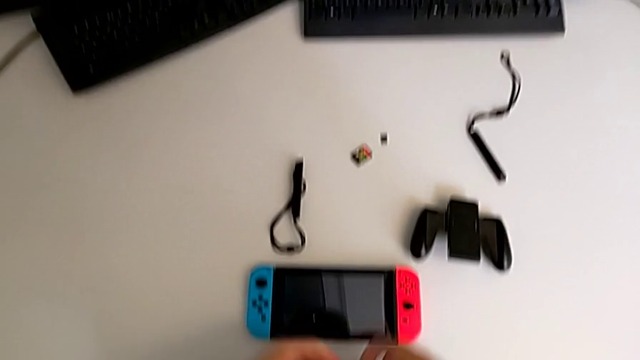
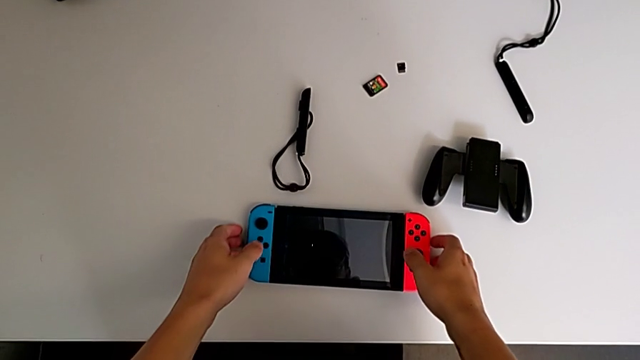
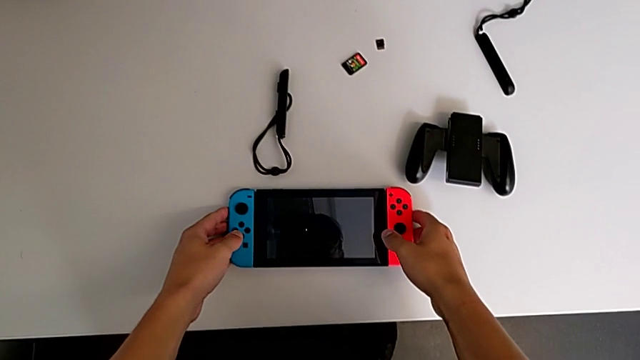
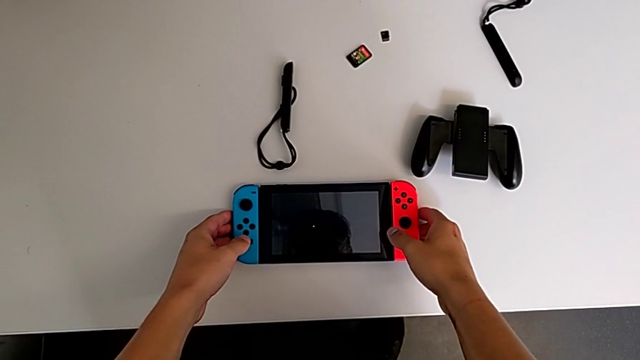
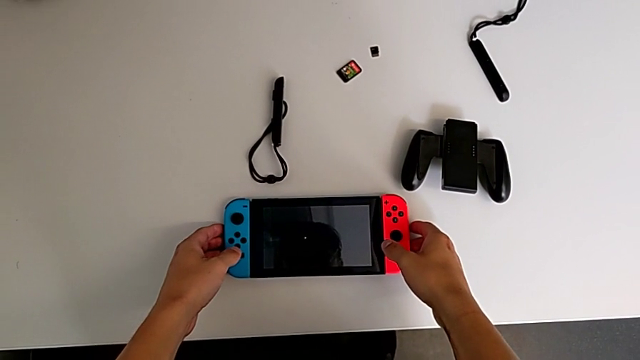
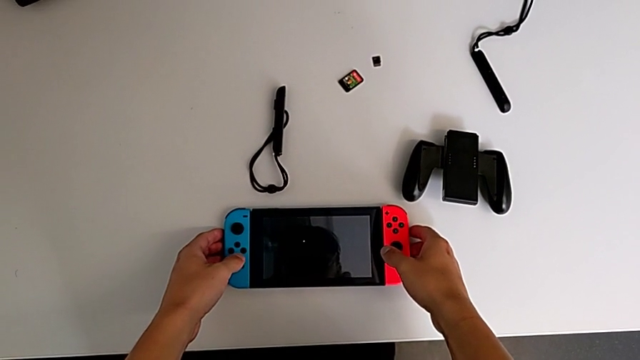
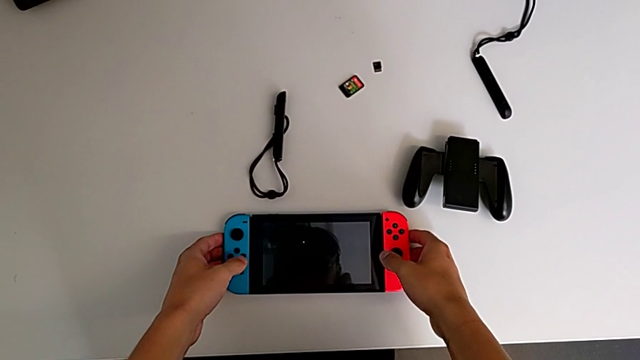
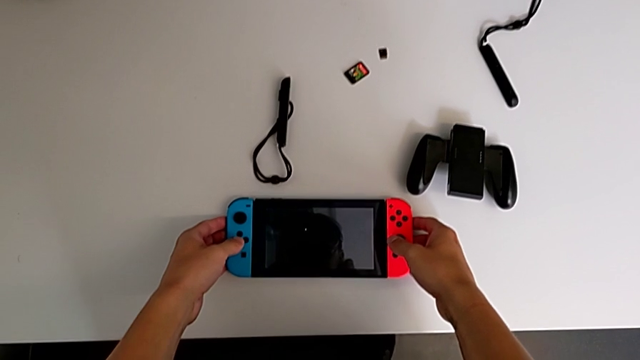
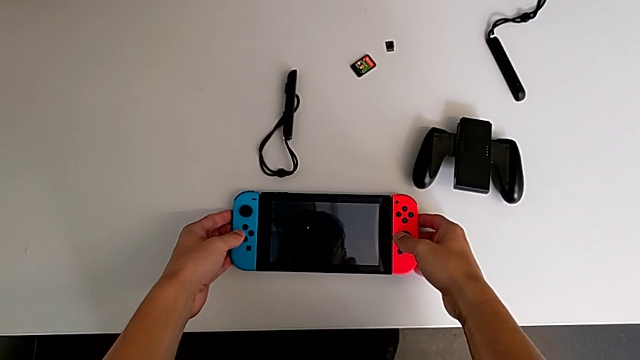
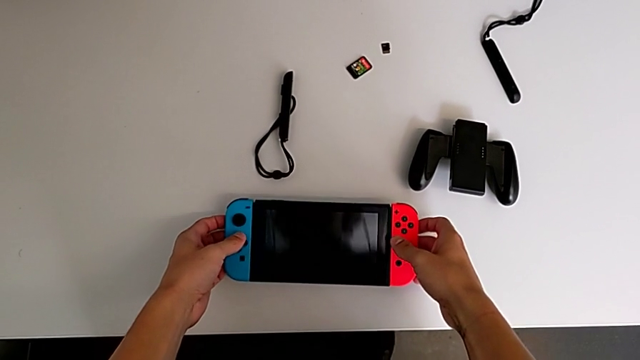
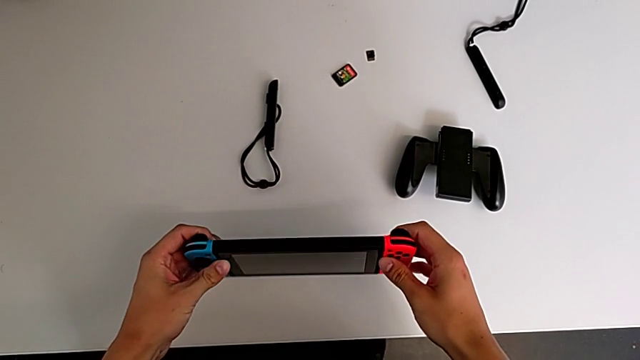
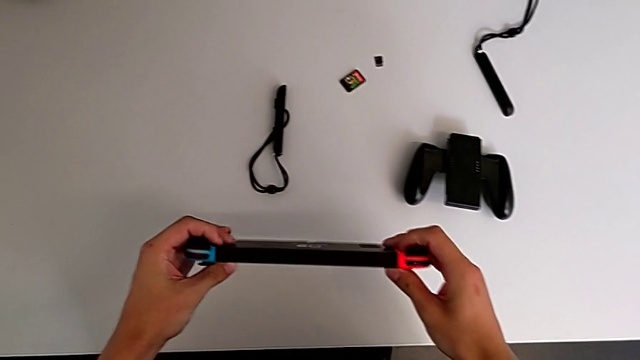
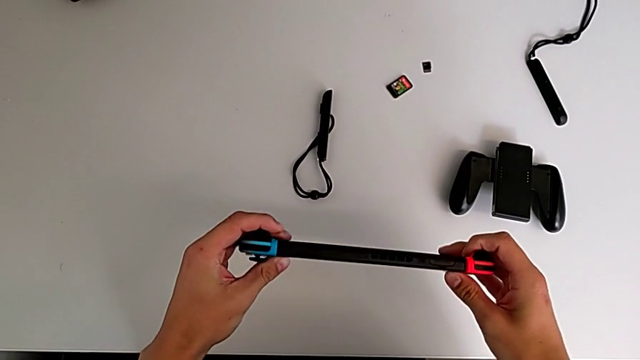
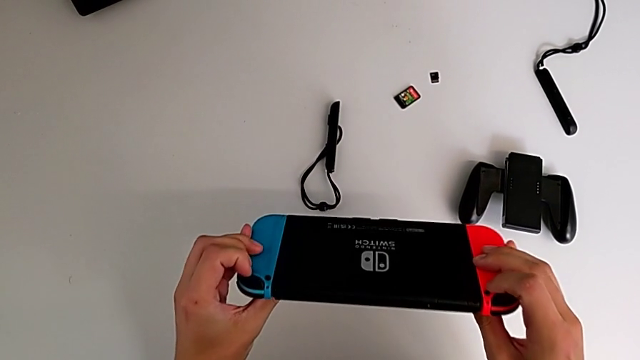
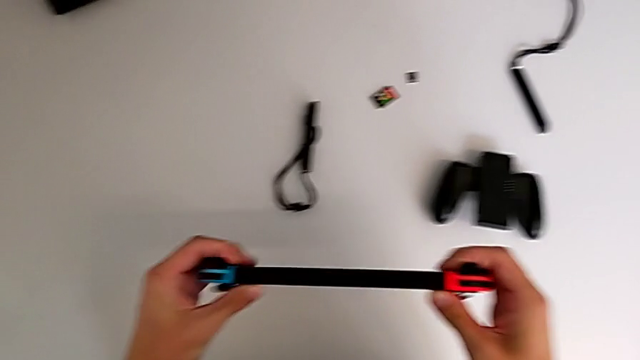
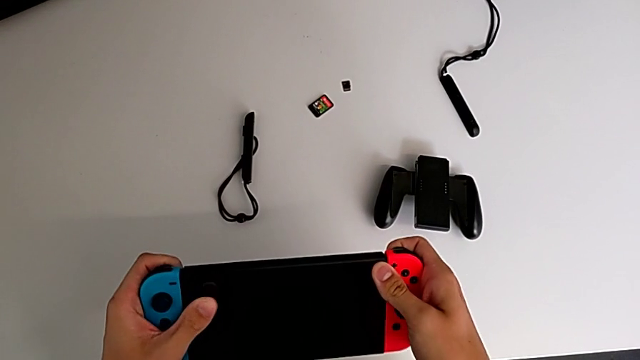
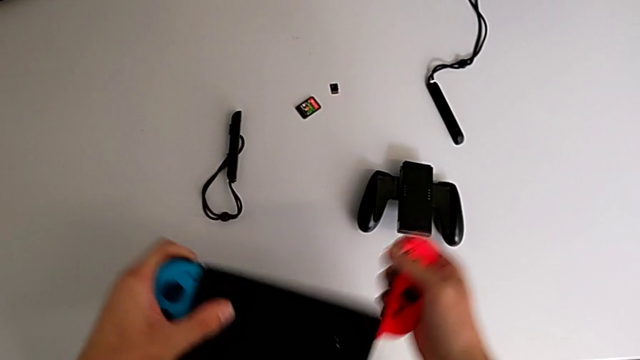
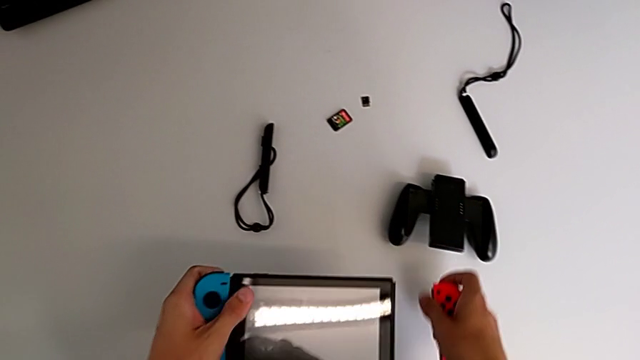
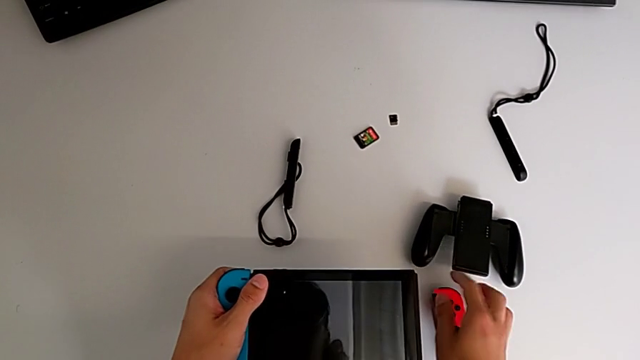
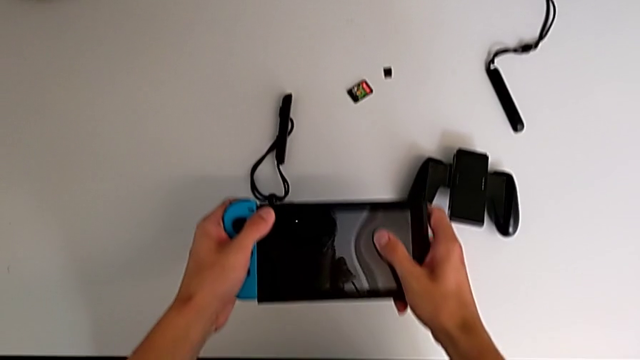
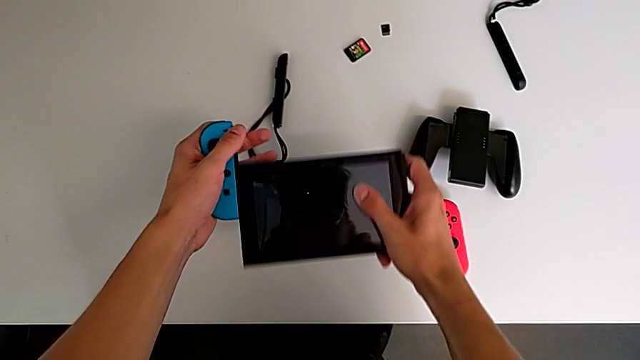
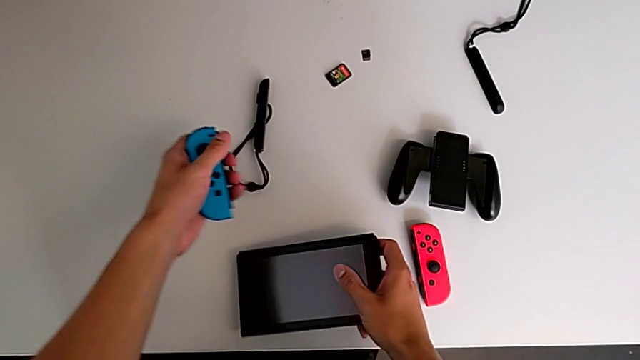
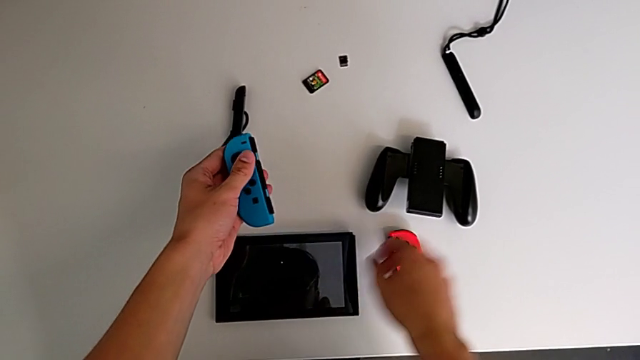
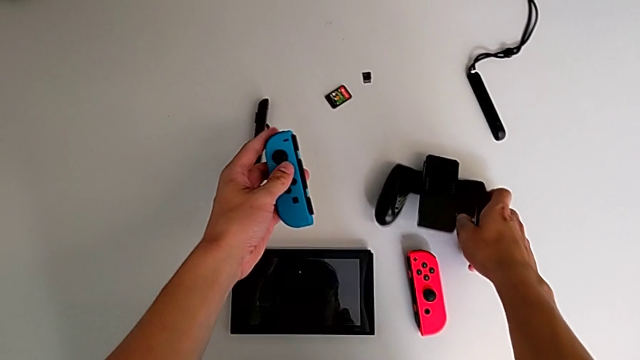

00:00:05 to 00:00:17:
The camera wearer disassembles the Joy-Con controllers from the Nintendo Switch. They grab the Nintendo Switch, lift it, disassemble the red Joy-Con controller and disassemble the blue Joy-Con controller.

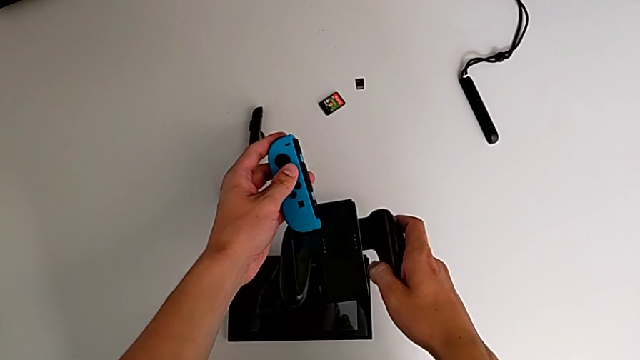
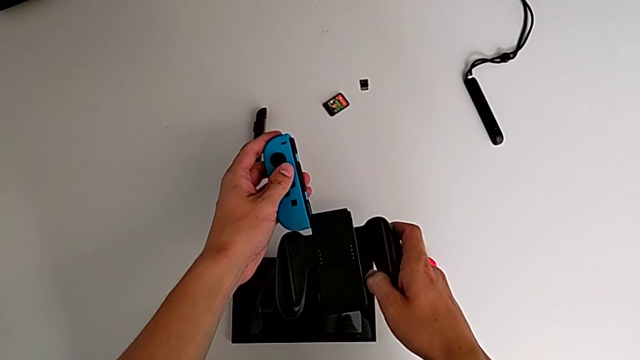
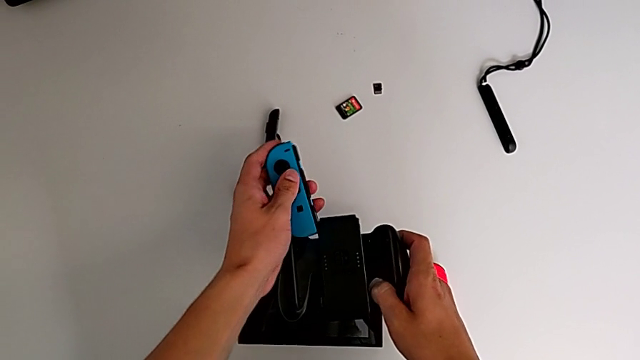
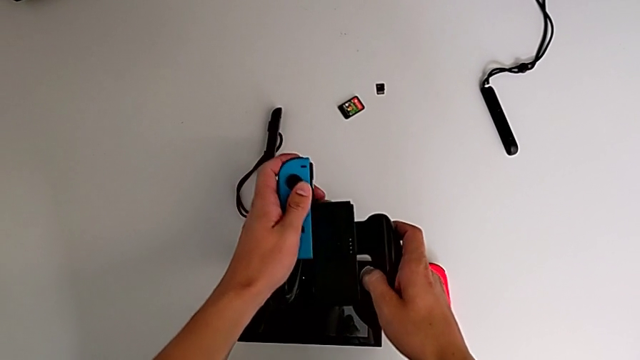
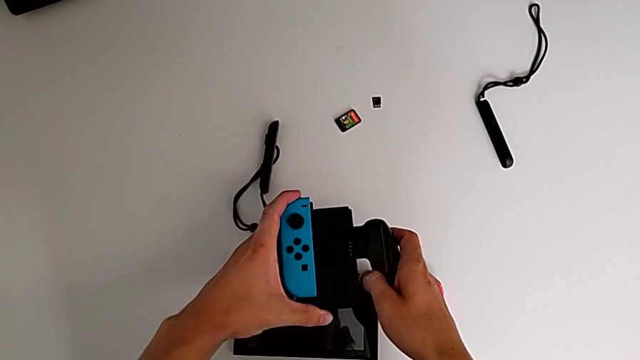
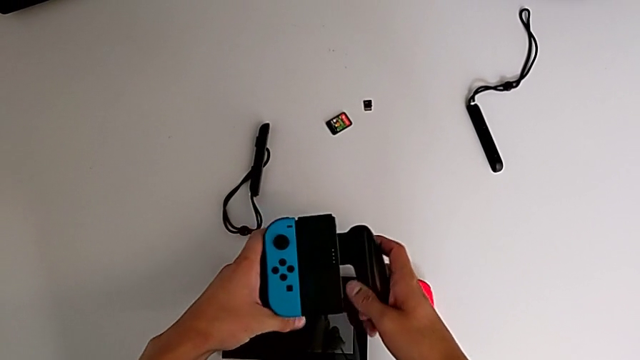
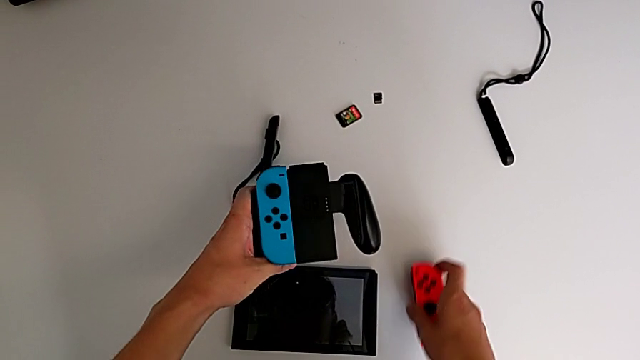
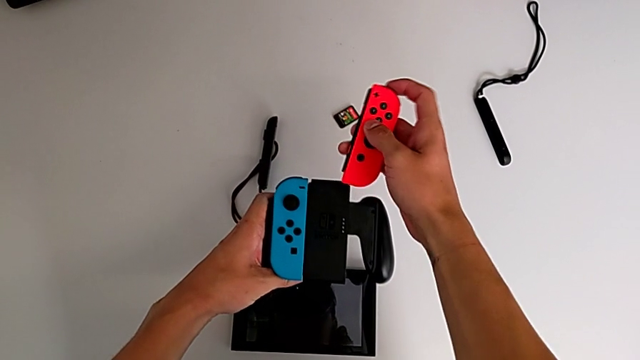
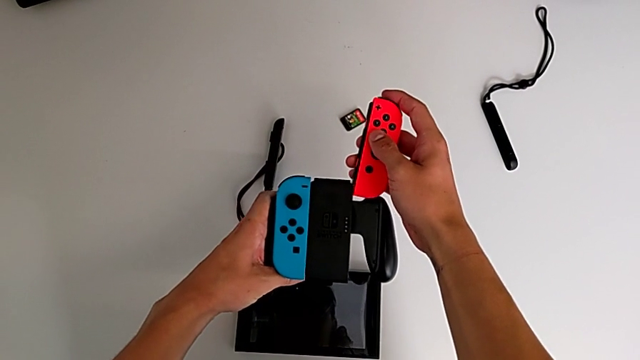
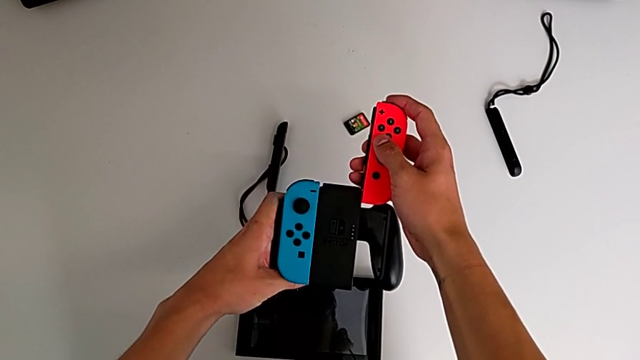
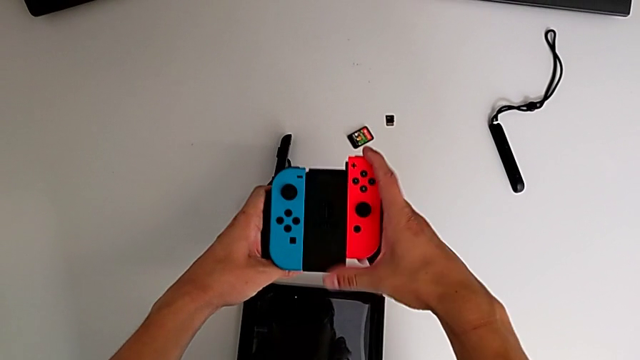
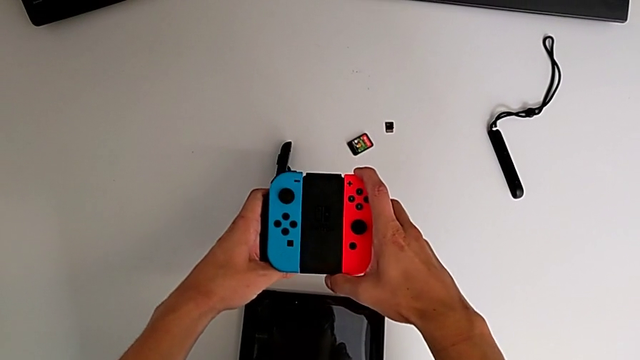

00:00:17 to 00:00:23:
The camera wearer assembles the controllers to the Joy-Con comfort grip. They assemble the left comfort grip and assemble the right comfort grip.

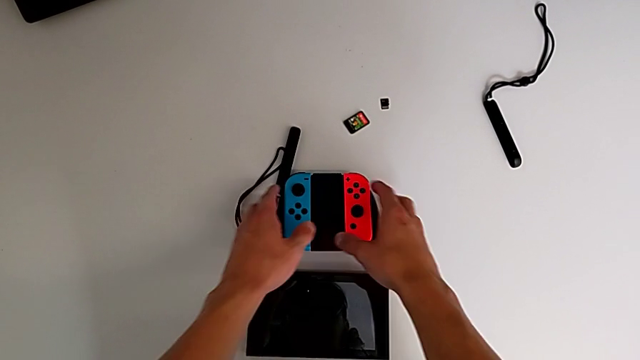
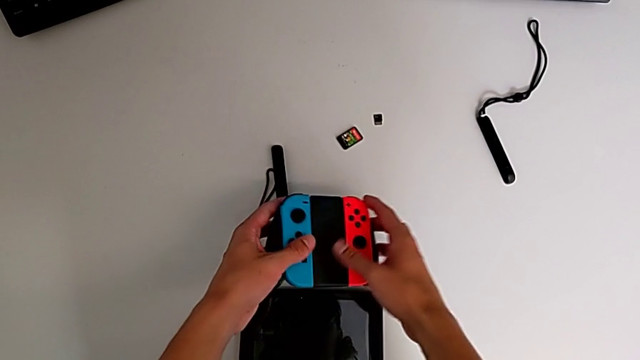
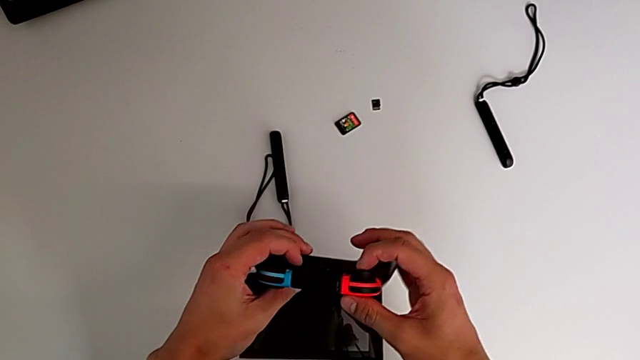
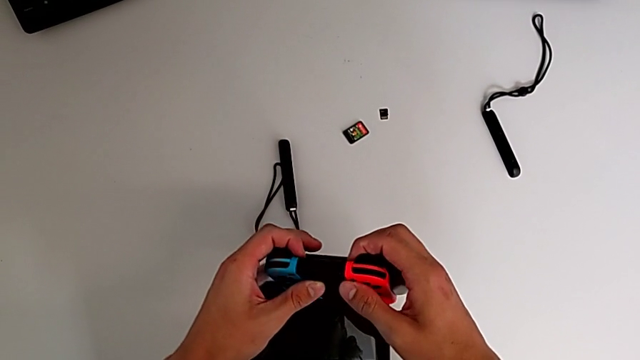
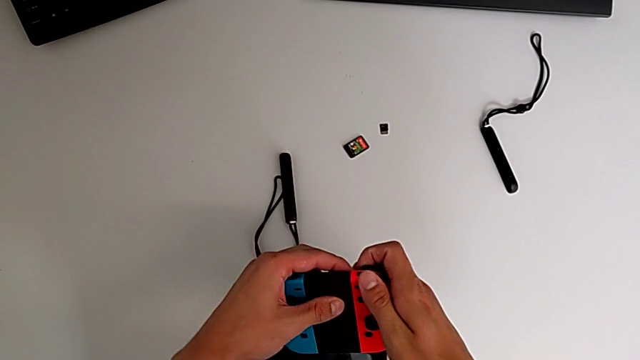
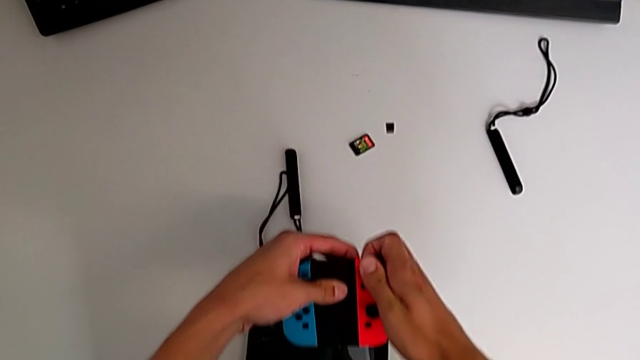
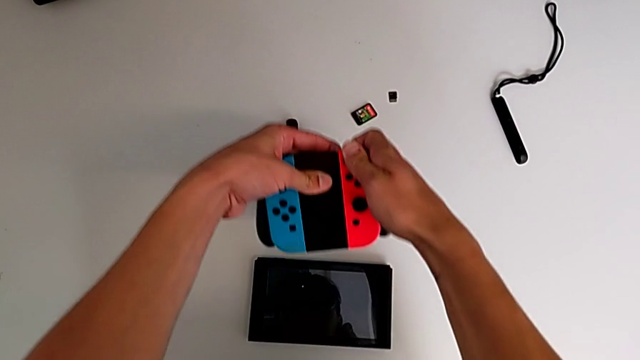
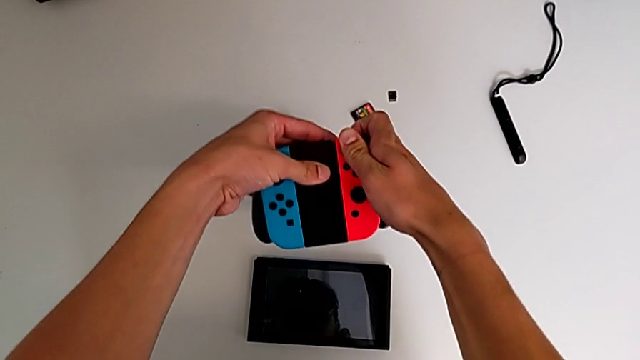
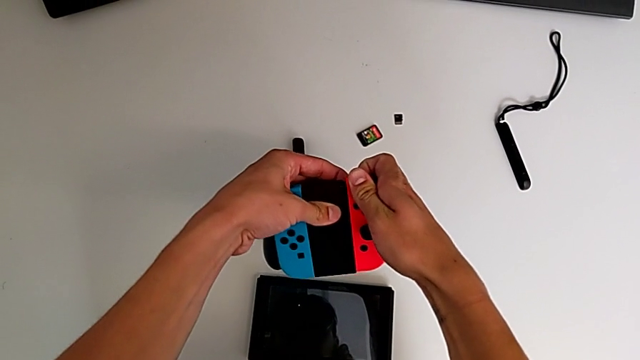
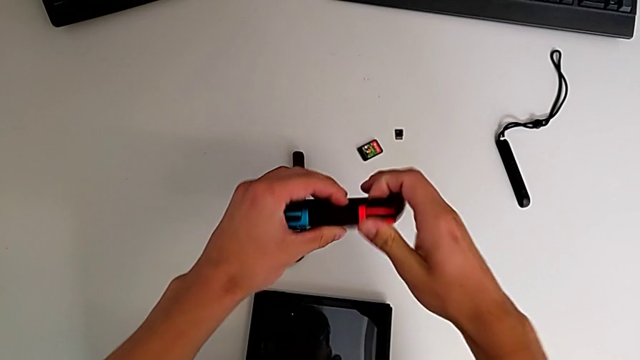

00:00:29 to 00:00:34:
The camera wearer is disassembling the two Joy-Con controllers. They grab the Nintendo Switch and begin to disassemble the right Joy-Con controller.
